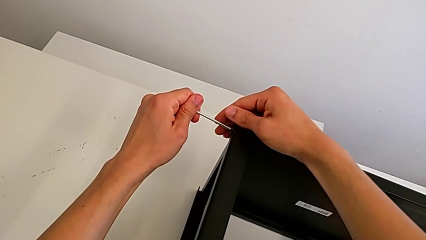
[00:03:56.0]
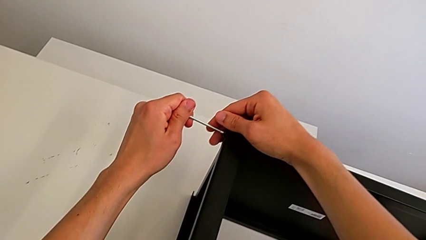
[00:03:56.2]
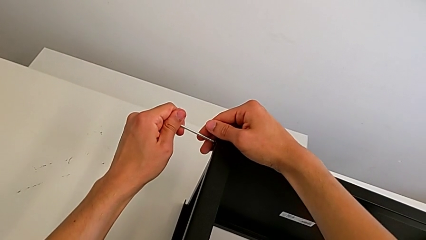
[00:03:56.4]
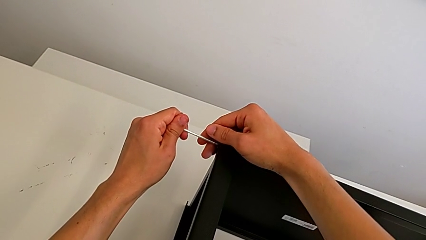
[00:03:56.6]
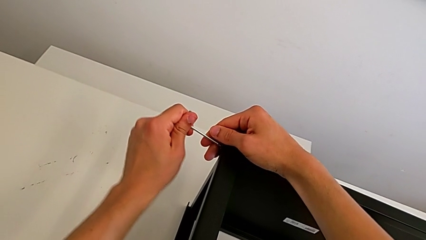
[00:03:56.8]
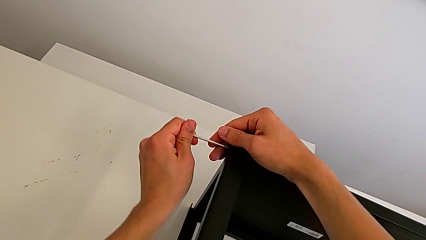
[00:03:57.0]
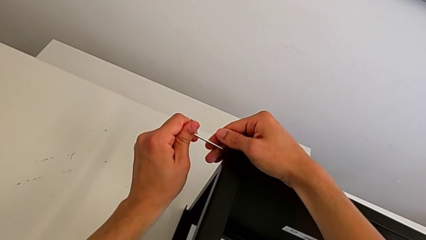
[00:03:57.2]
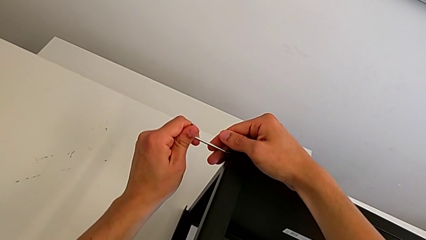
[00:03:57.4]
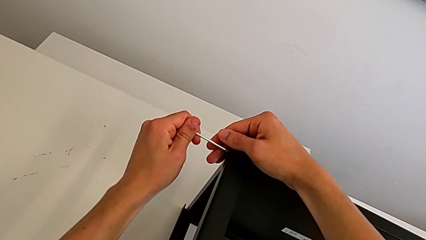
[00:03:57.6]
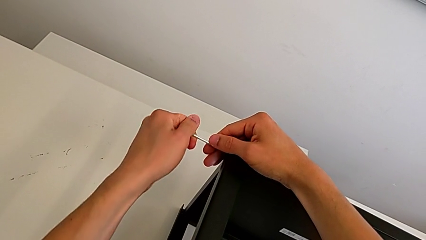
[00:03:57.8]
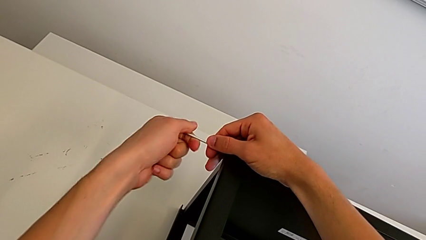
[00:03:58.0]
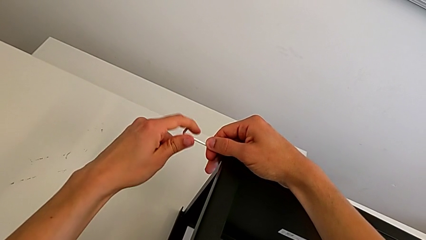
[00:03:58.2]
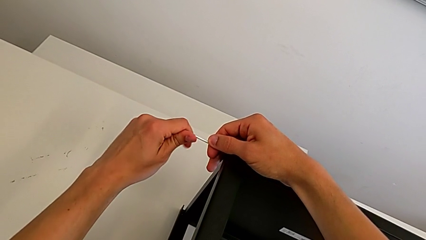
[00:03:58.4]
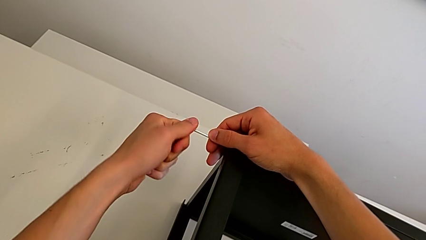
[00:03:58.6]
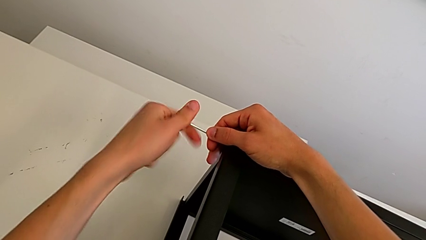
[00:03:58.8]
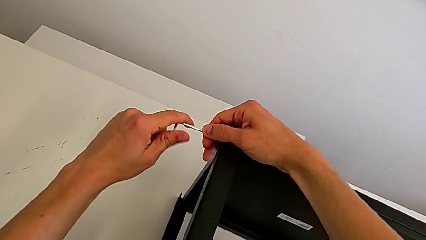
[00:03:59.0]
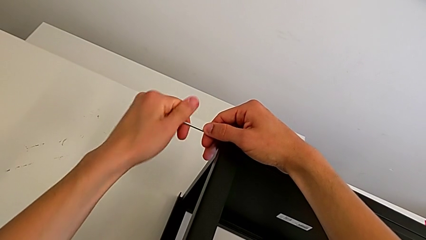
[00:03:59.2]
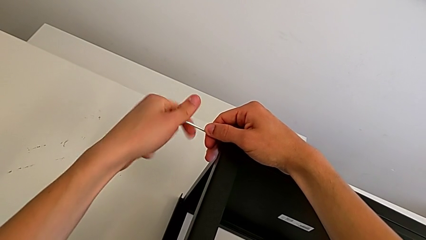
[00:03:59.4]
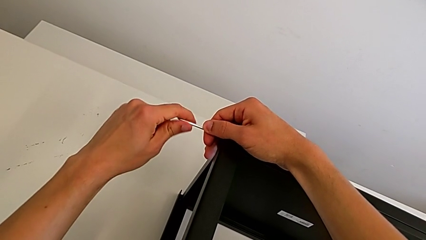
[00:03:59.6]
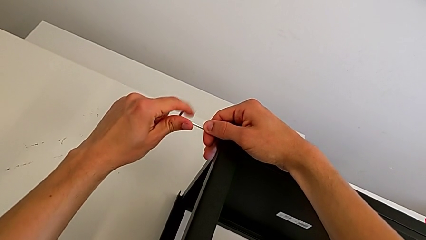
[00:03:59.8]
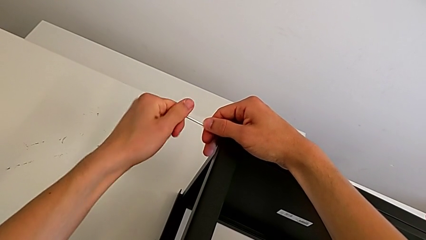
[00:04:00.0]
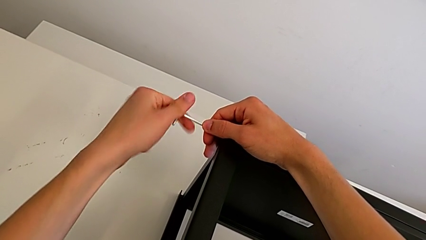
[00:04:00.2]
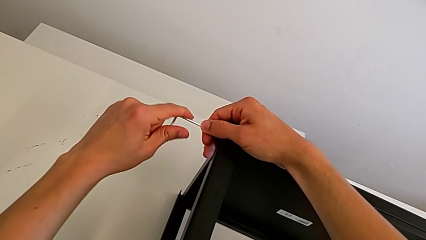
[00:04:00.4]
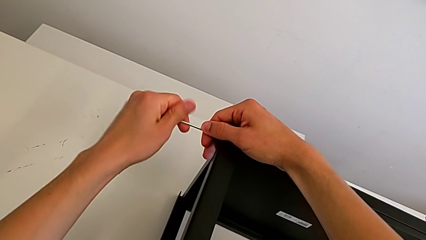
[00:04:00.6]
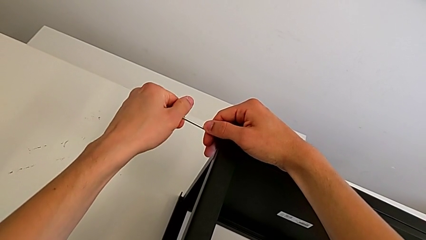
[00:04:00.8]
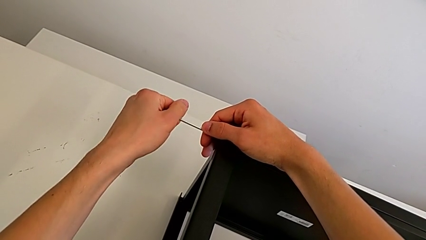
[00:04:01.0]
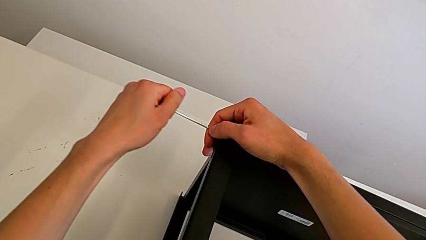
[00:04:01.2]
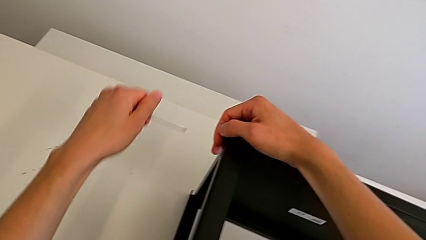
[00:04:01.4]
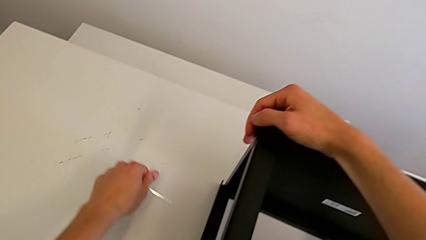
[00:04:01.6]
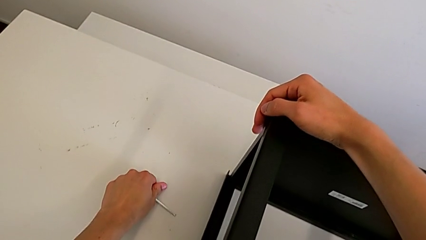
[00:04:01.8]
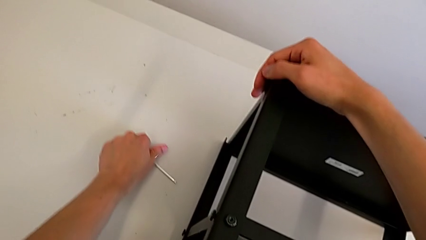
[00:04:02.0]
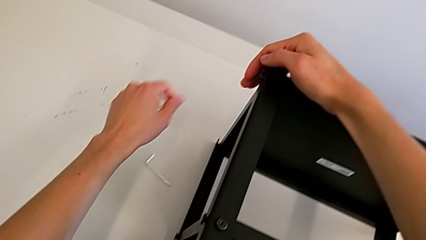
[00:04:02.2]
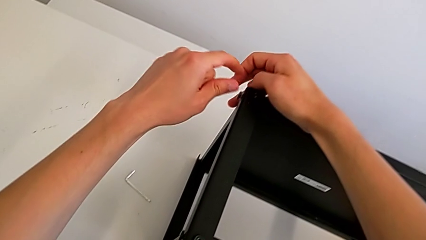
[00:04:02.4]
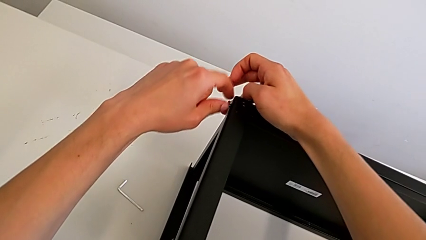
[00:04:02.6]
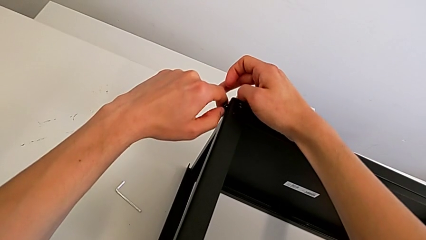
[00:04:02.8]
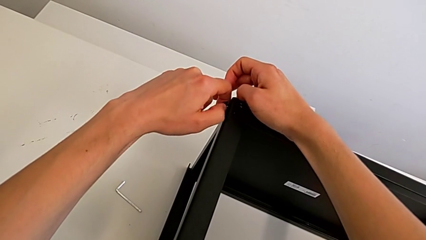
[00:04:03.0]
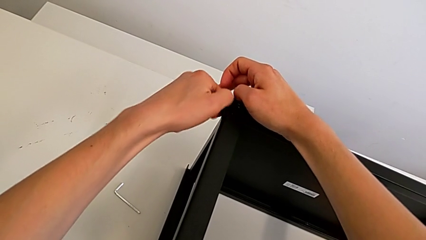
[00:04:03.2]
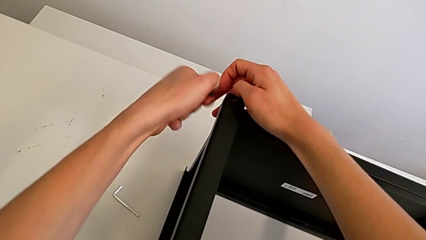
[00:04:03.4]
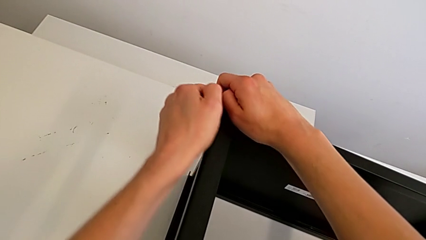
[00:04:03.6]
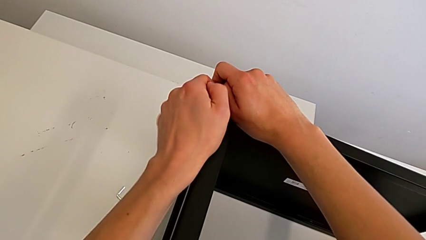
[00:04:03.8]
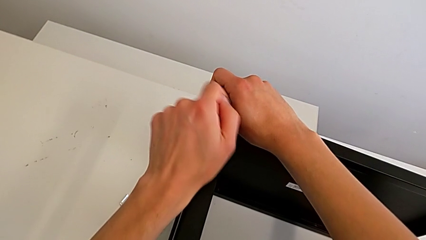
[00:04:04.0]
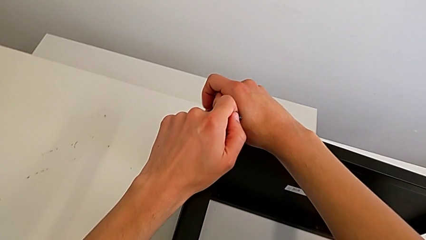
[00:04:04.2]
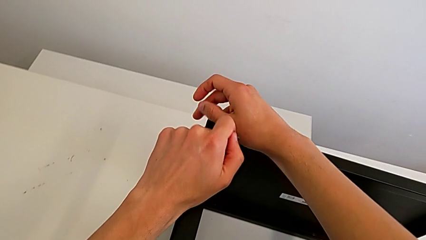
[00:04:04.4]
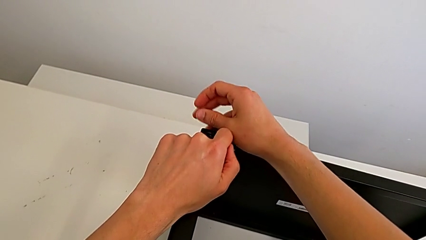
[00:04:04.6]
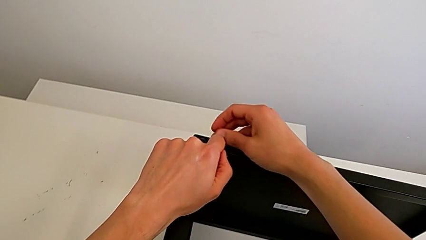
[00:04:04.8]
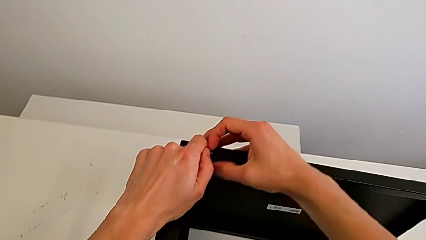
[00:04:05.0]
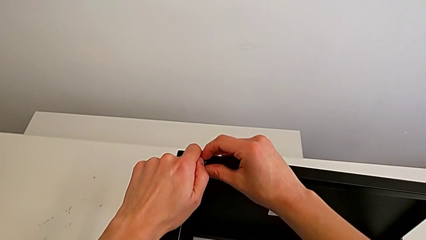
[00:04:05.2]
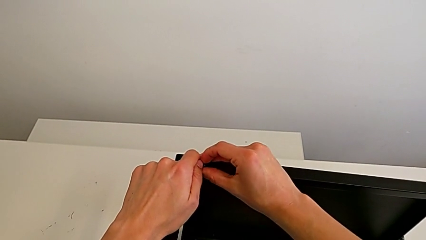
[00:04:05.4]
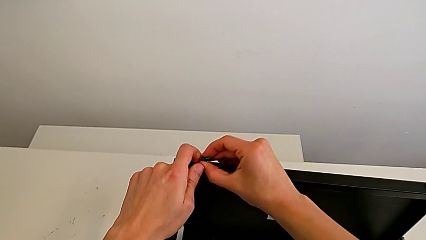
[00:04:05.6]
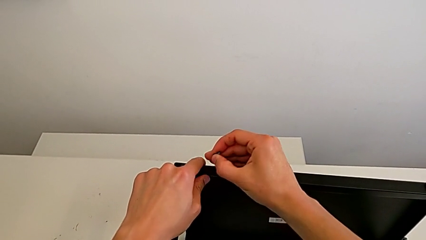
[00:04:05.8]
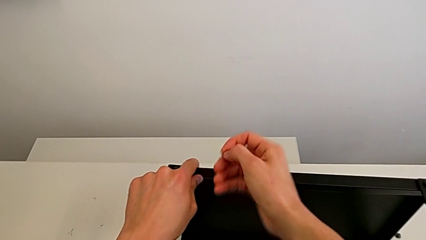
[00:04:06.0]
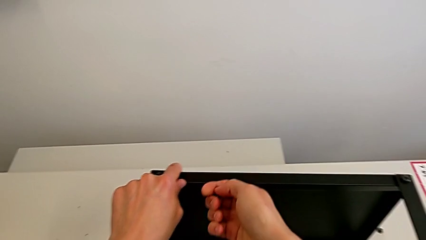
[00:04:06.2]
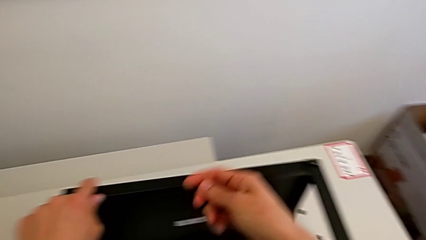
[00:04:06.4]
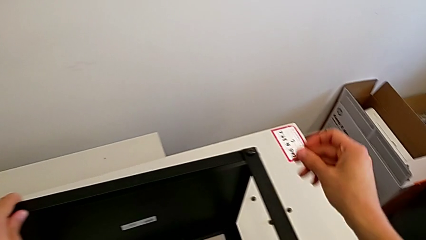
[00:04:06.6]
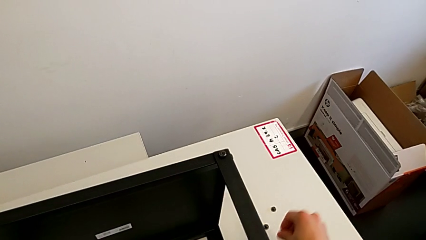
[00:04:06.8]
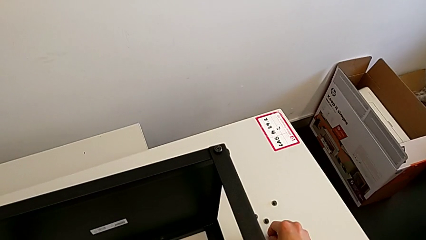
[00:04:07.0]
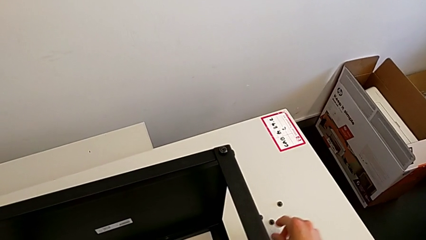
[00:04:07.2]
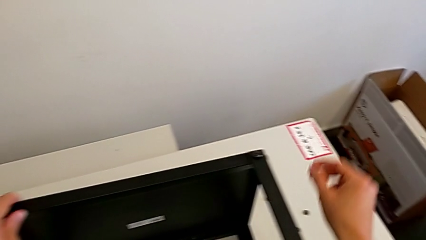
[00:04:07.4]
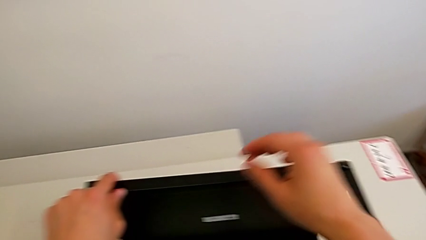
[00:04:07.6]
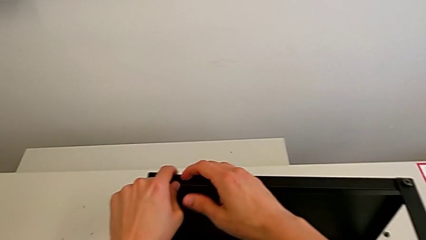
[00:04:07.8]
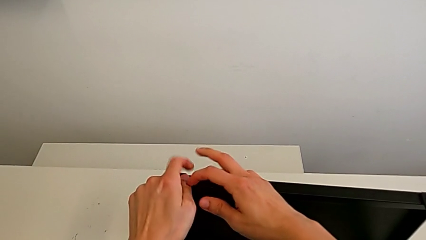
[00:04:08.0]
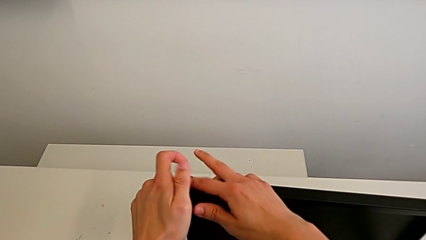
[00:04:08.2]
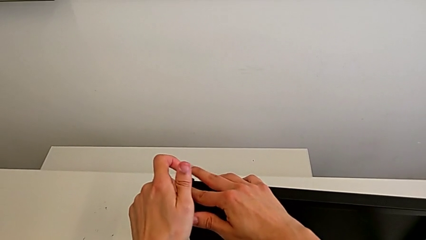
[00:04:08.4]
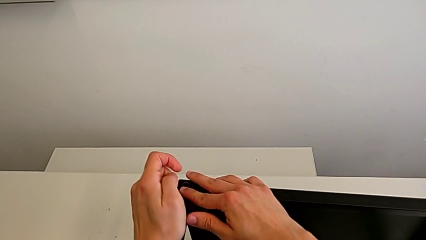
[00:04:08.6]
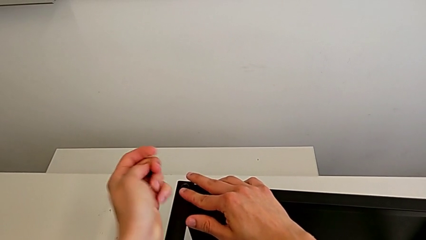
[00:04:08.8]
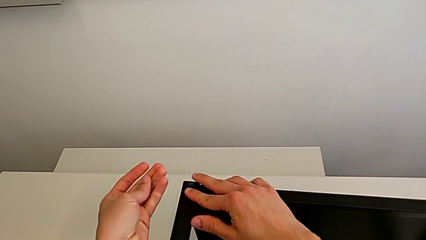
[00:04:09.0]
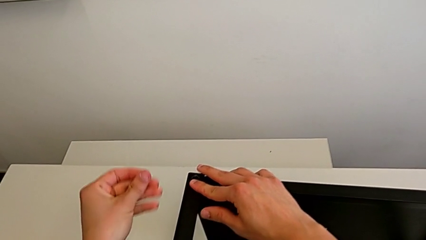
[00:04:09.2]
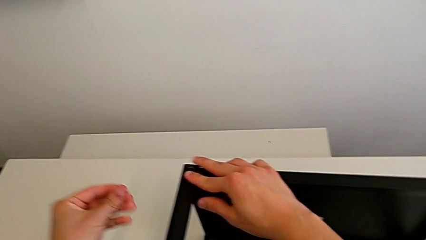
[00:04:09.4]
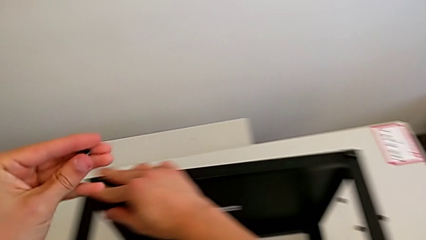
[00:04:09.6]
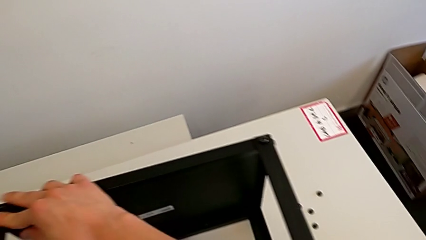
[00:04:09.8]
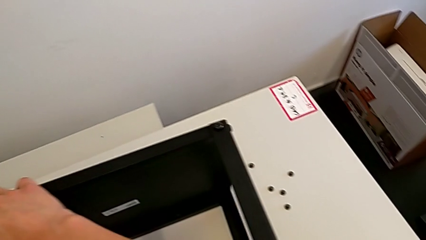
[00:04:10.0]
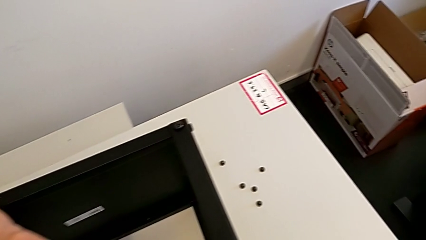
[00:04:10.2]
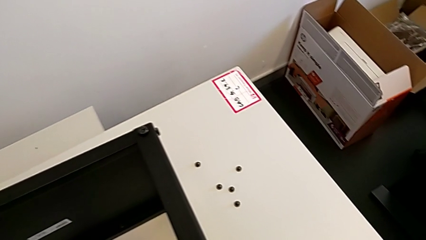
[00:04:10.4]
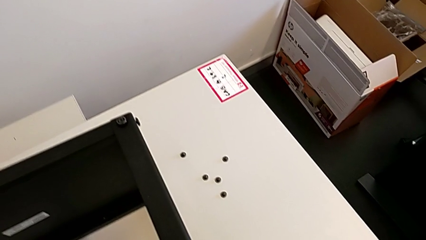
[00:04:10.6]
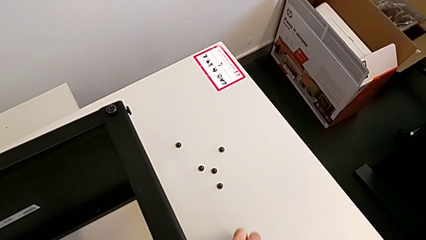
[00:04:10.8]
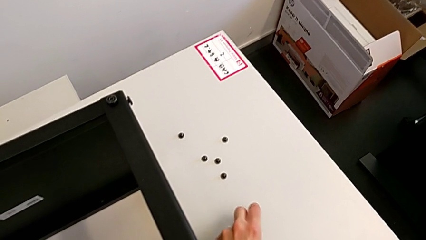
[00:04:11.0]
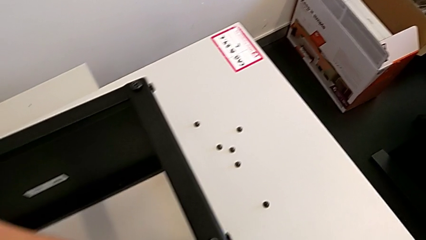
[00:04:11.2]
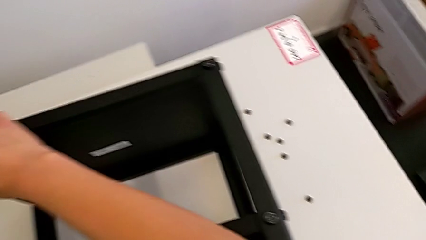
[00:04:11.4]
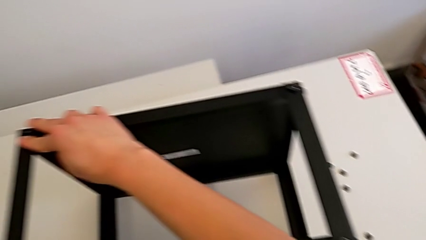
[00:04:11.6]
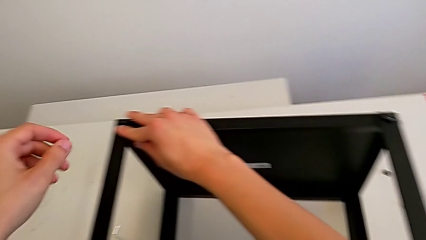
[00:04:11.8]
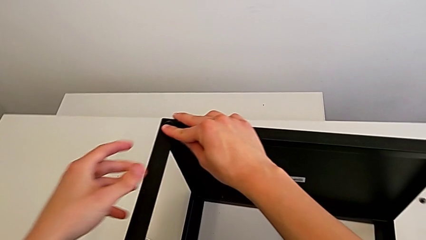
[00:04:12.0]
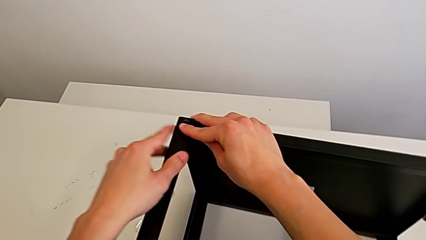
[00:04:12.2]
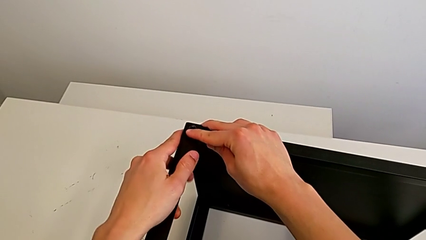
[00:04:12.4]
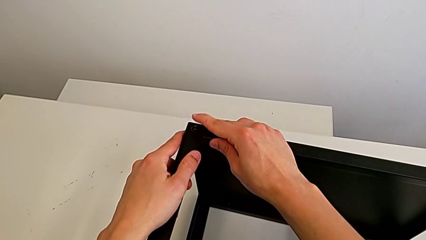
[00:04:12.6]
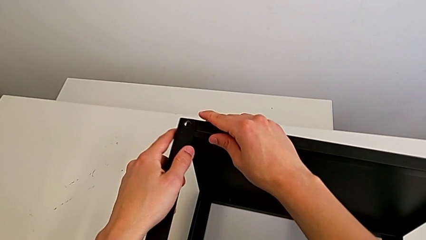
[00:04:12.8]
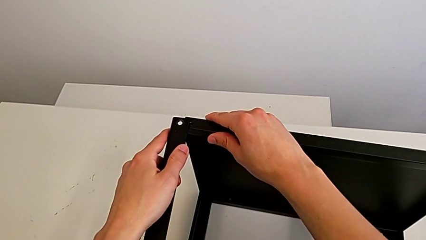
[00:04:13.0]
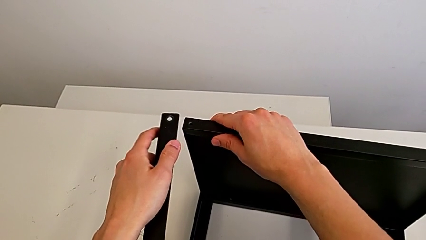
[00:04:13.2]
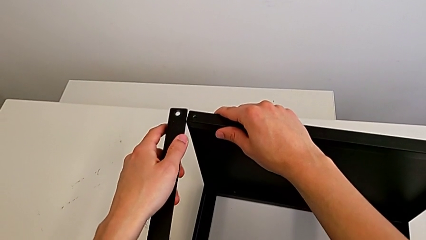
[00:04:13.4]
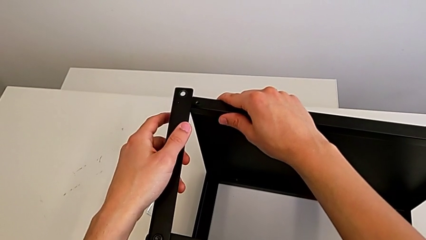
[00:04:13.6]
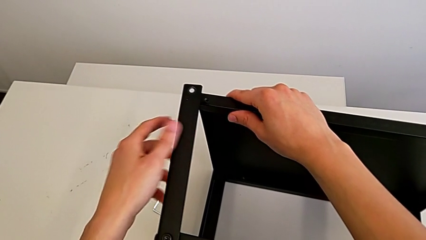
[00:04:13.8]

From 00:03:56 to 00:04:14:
The camera wearer is unscrewing the fifth screw of the table. They unscrew the hex socket head, withdraw the Allen wrench, place it, disassemble the hex socket head, grab it, place it, approach it, place it and disassemble the leg.
